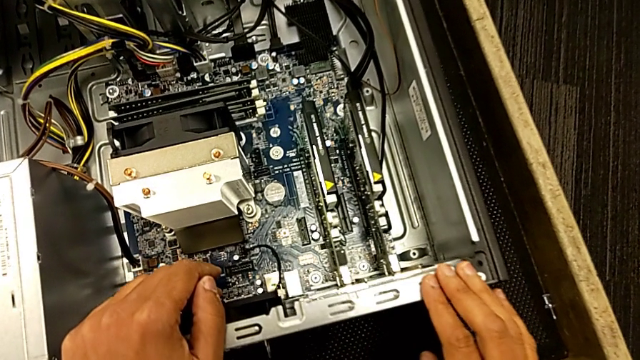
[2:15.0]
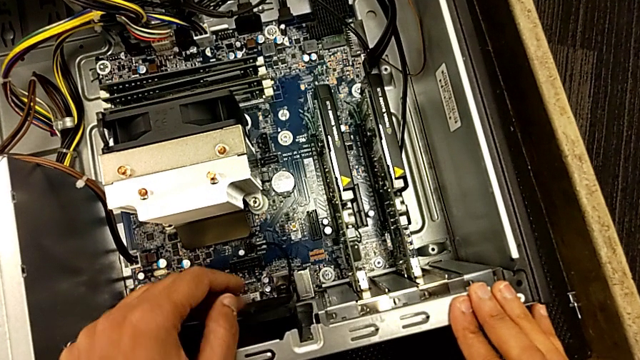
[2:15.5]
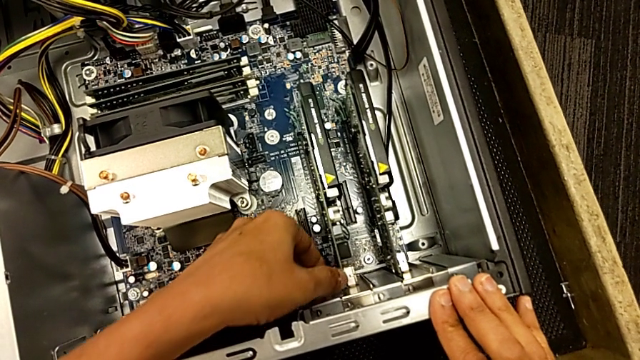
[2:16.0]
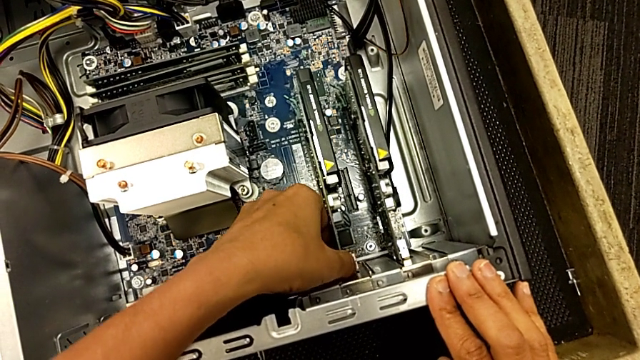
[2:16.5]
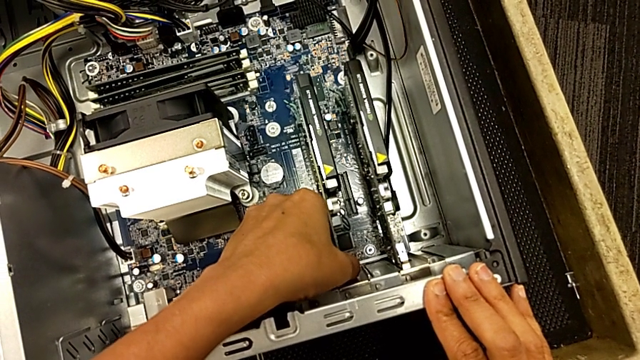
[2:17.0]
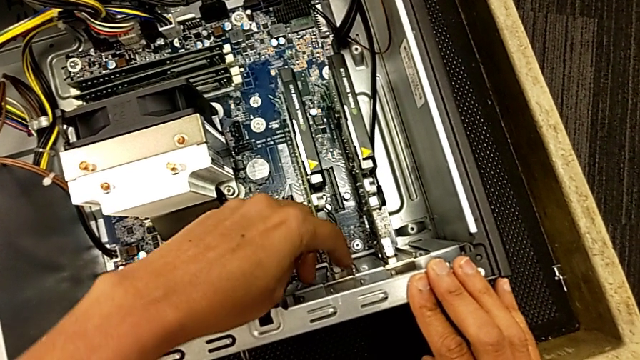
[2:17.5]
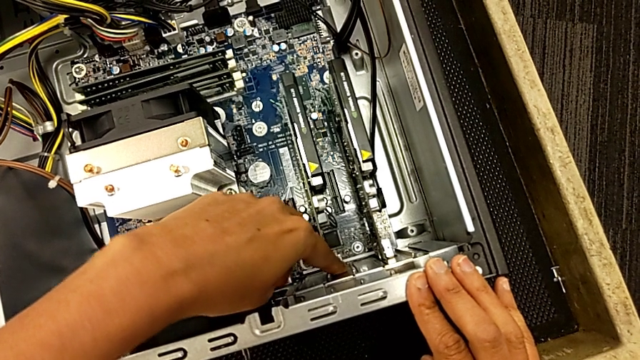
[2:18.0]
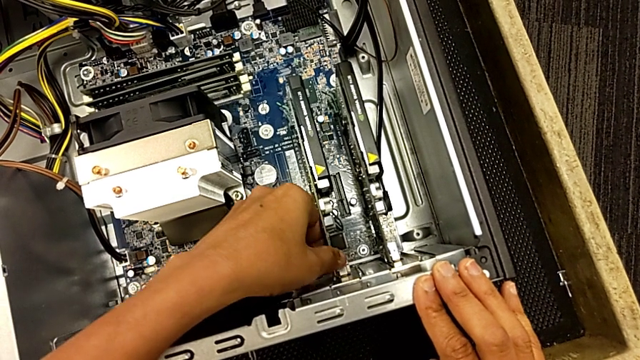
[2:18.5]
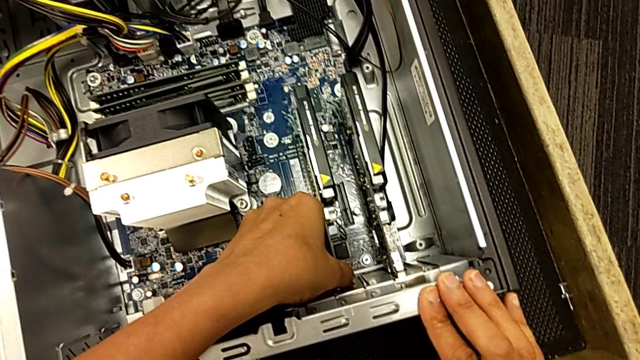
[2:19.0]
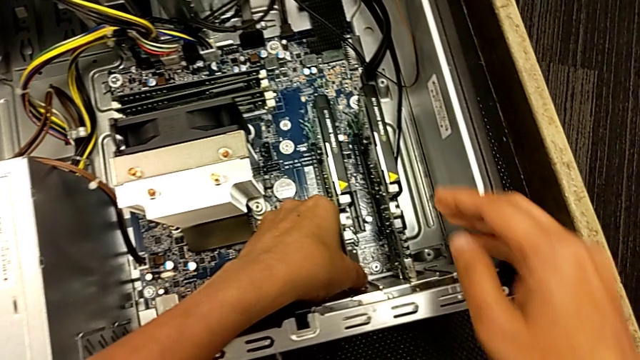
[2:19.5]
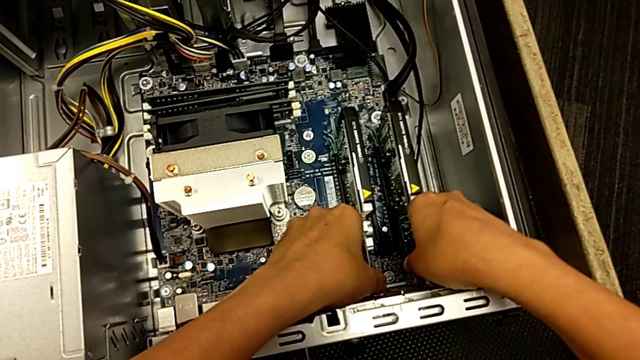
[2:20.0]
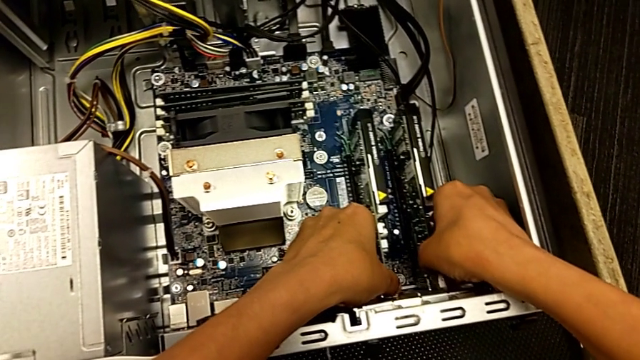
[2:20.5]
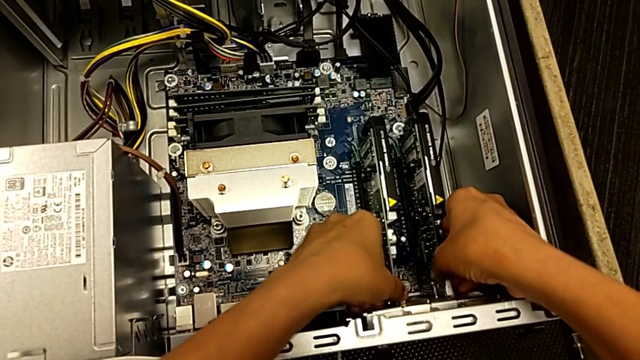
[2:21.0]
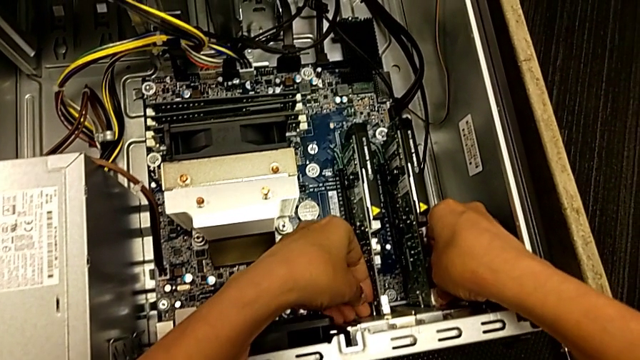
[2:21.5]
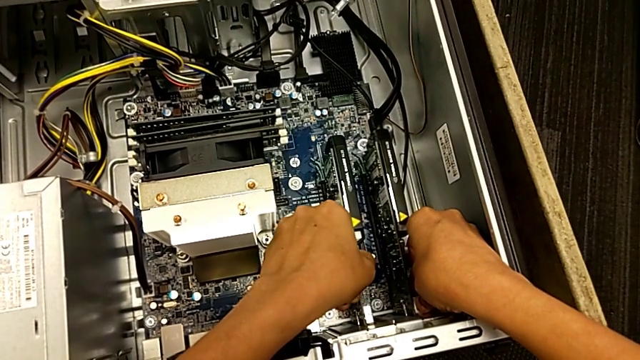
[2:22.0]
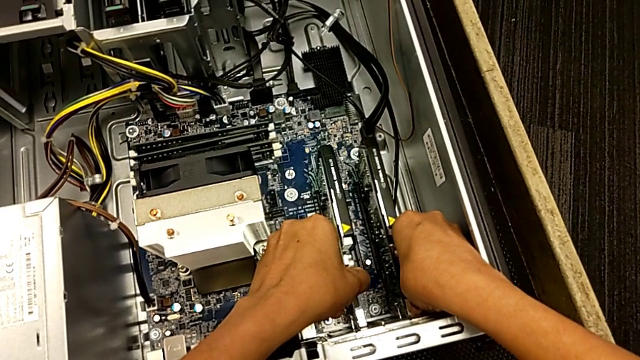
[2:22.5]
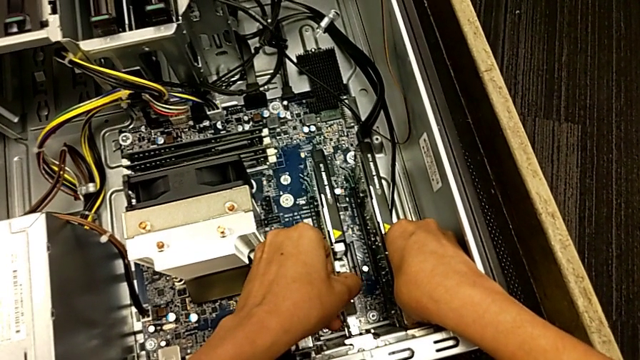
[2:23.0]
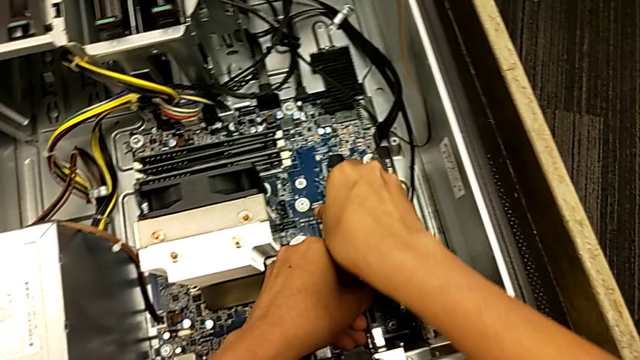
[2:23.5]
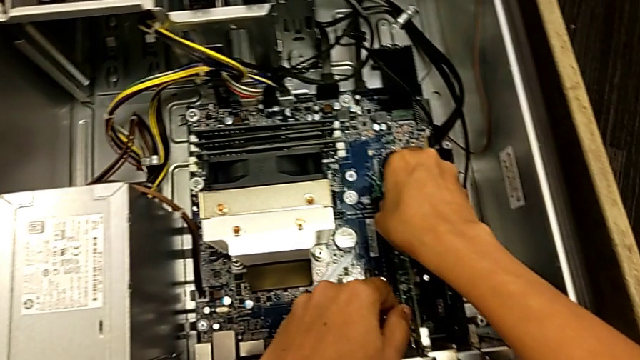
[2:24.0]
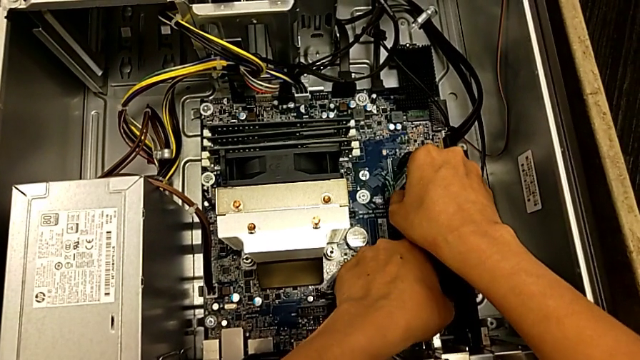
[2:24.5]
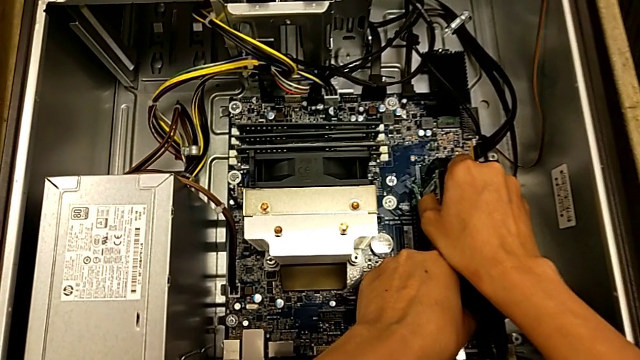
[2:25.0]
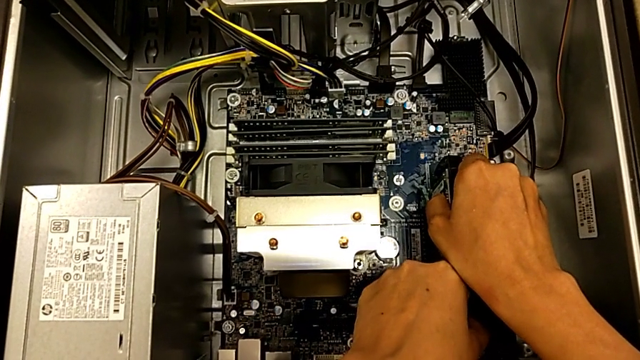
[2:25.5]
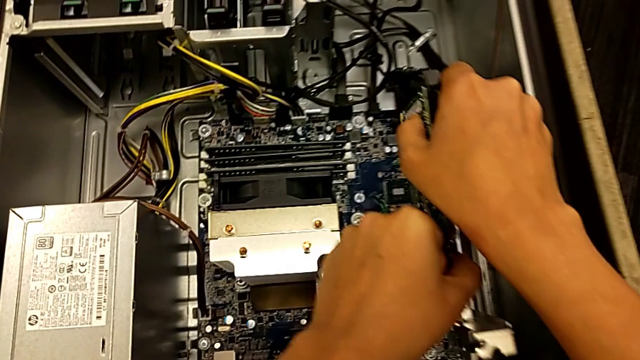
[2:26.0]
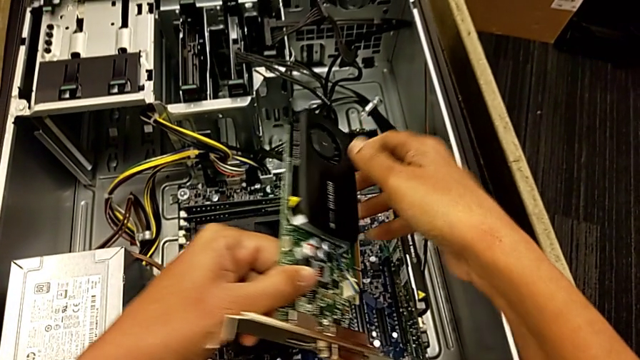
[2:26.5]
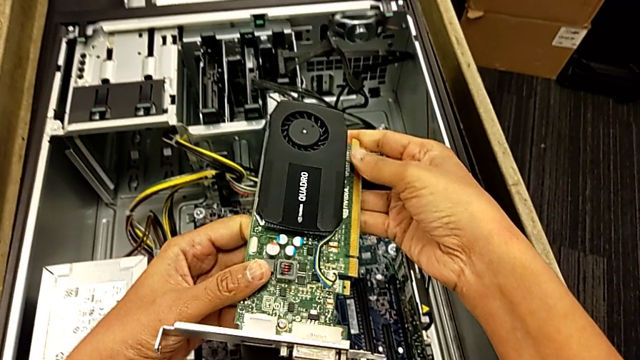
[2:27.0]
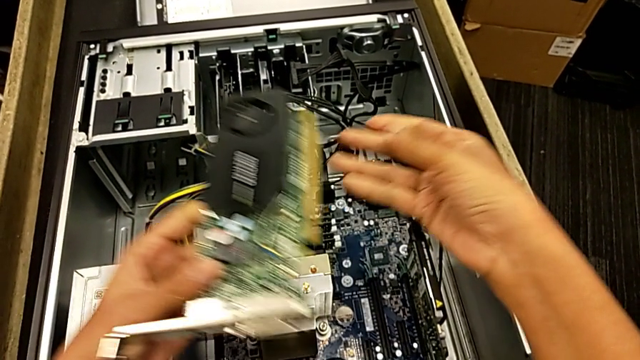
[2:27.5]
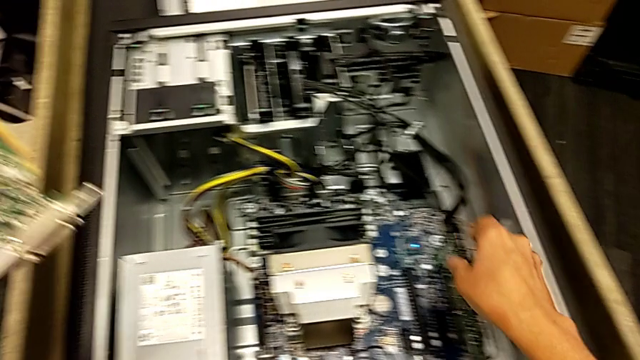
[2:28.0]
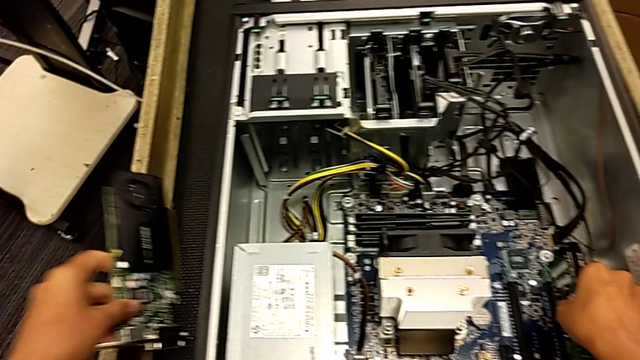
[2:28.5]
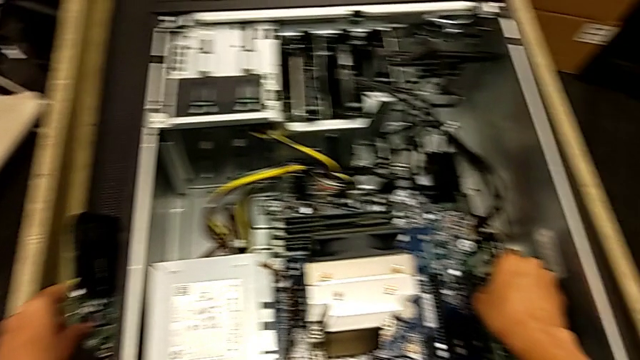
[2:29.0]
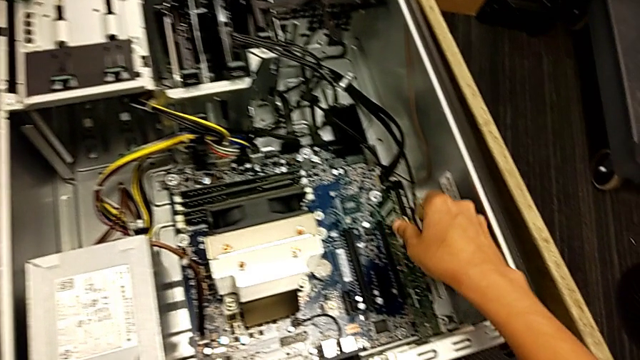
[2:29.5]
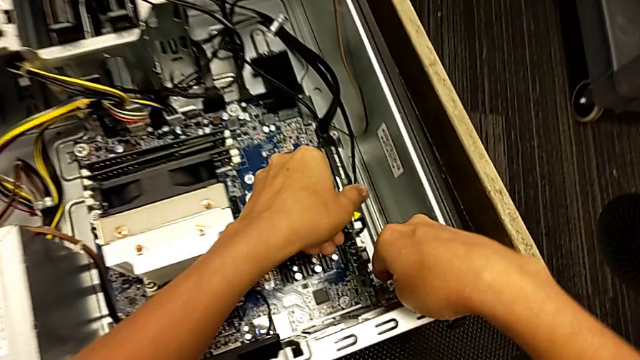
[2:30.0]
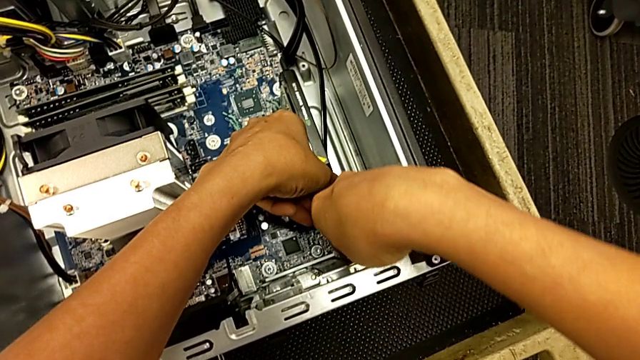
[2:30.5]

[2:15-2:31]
The camera wearer removes the first graphic card. They touch the first graphic card, grab it, grab the second graphic card, pull the first graphic card, grab it, pull it, withdraw it, lift it and place it.

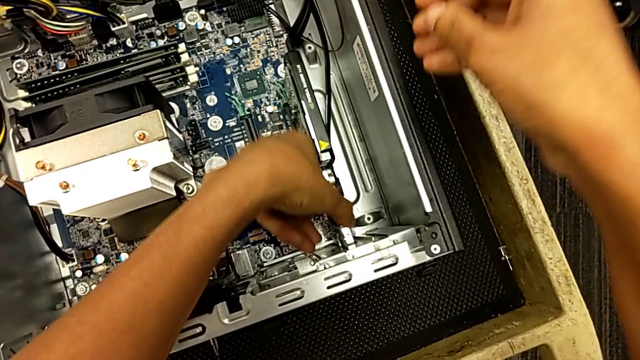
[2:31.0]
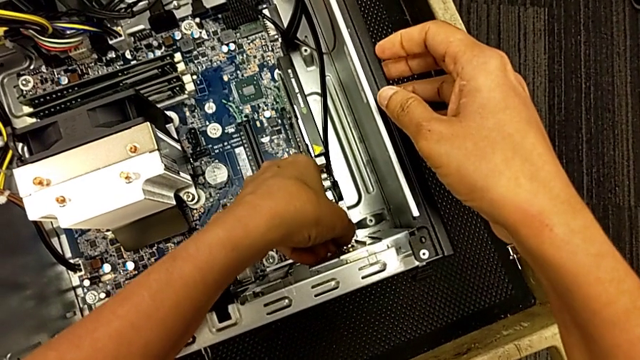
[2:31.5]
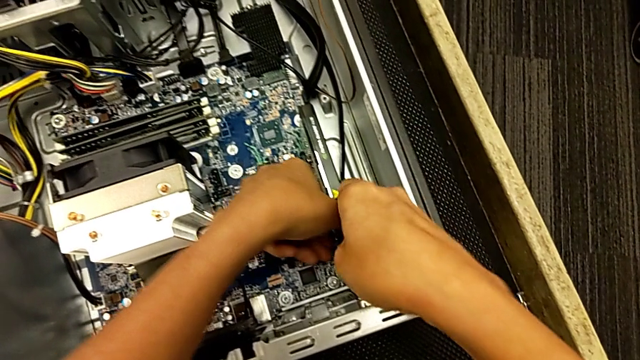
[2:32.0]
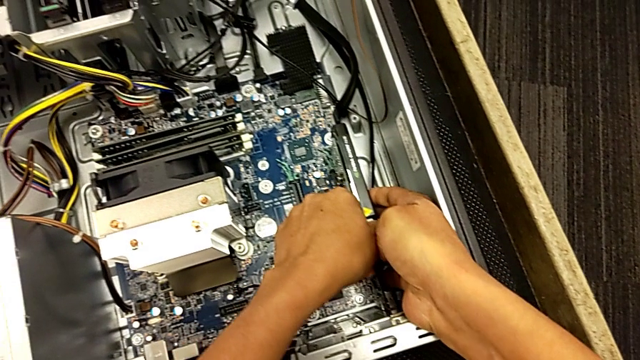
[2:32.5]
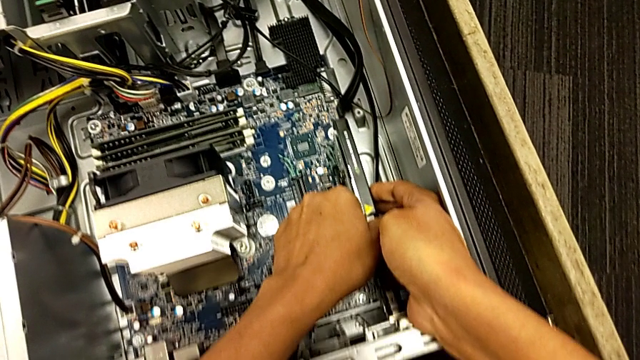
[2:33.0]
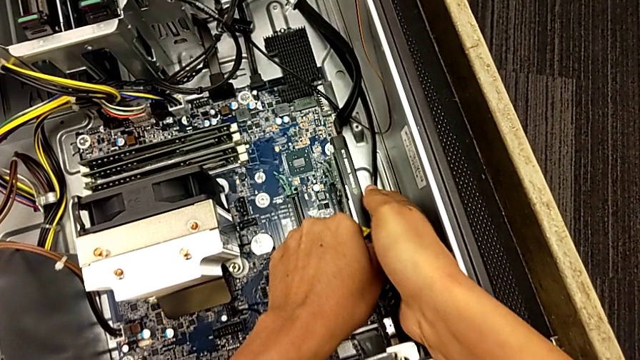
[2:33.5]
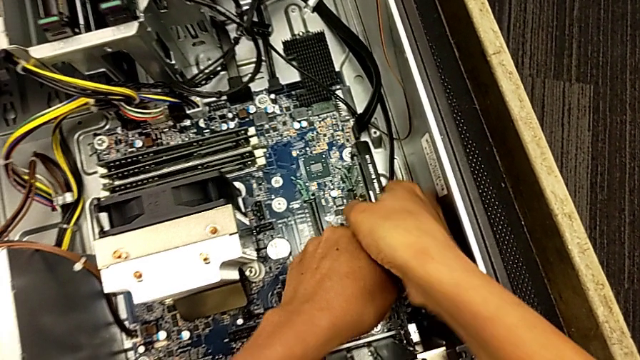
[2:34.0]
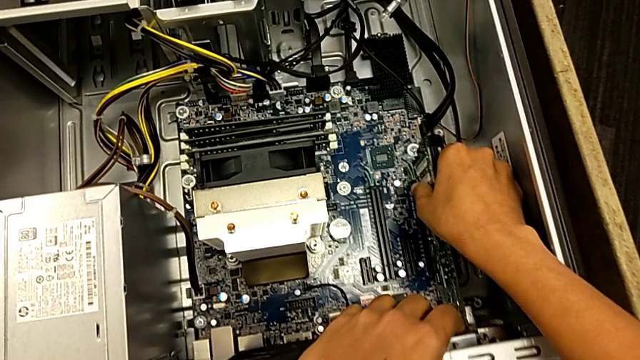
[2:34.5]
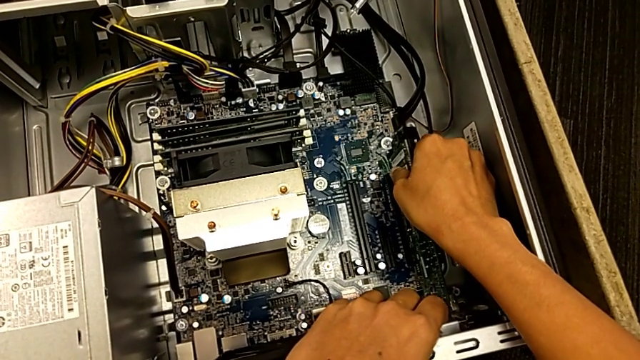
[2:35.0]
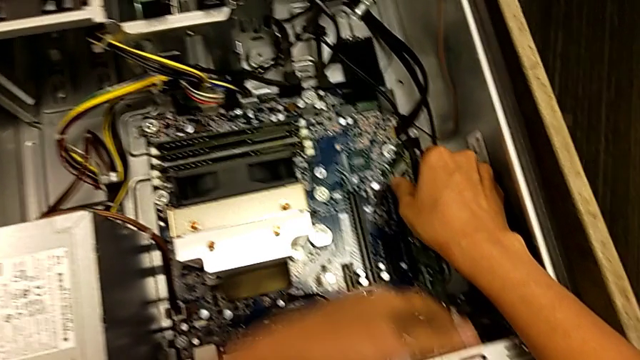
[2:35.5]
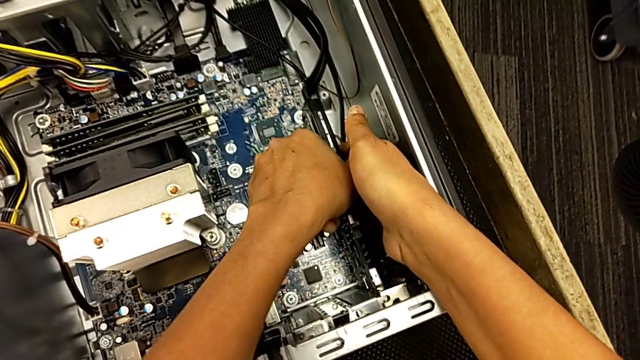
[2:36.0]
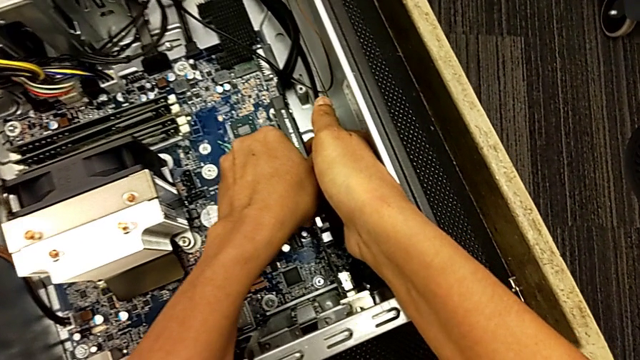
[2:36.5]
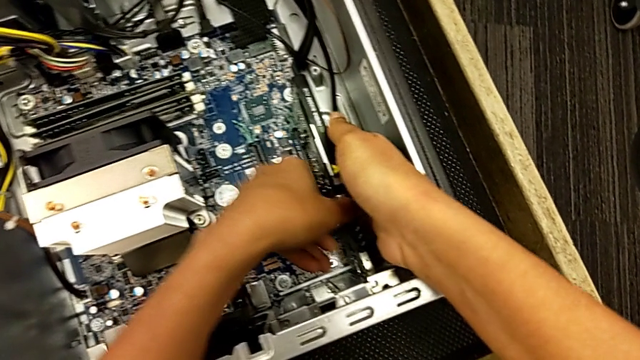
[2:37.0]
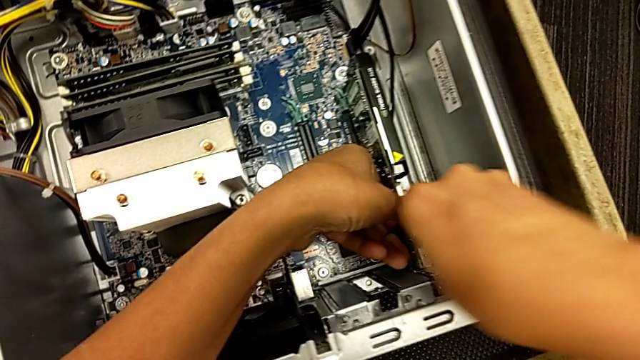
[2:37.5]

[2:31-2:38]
The camera wearer is removing the second graphic card. They grab the second graphic card and pull it.
